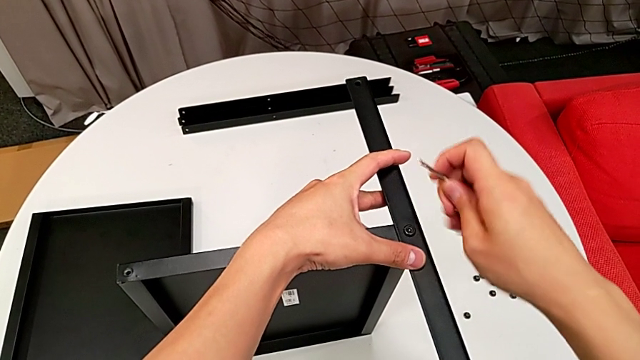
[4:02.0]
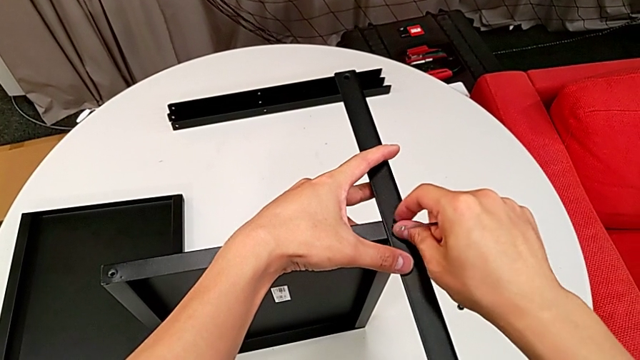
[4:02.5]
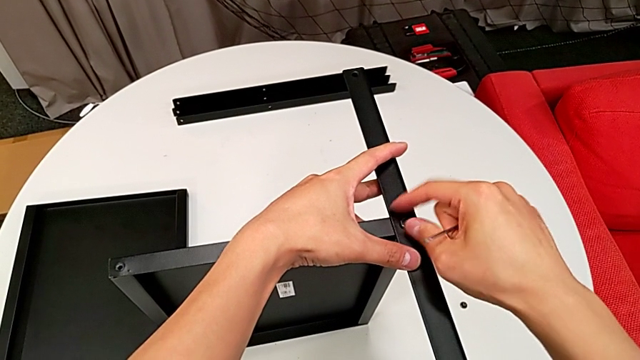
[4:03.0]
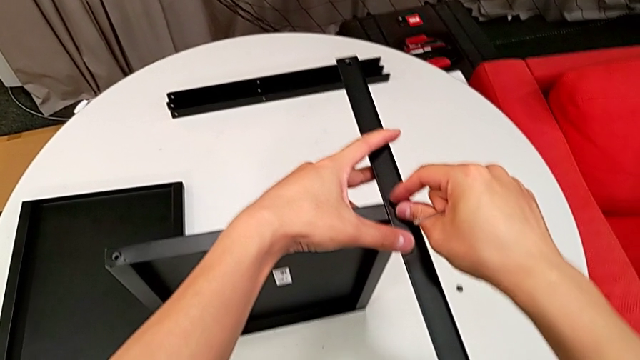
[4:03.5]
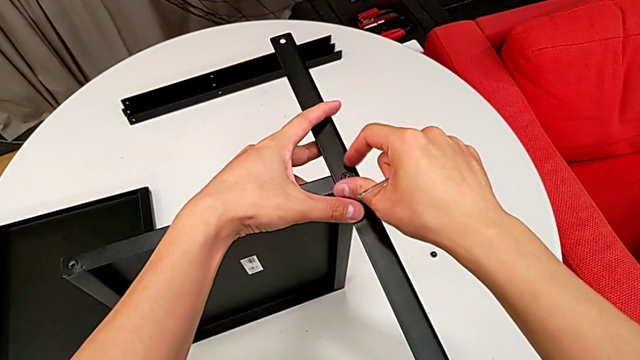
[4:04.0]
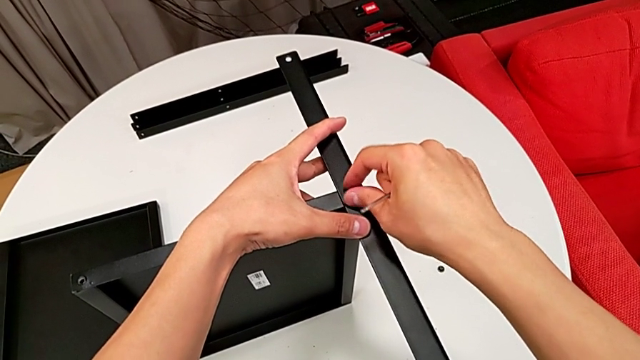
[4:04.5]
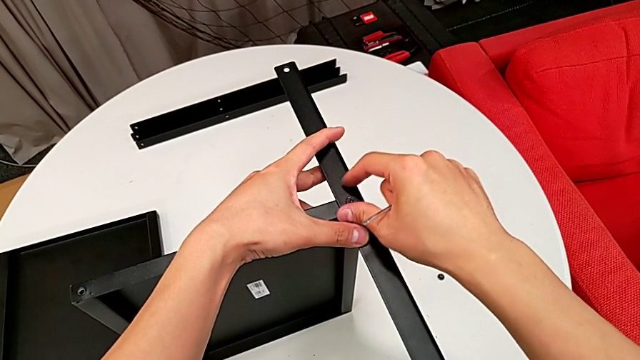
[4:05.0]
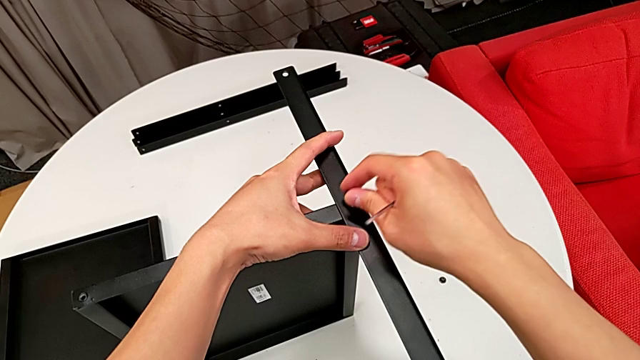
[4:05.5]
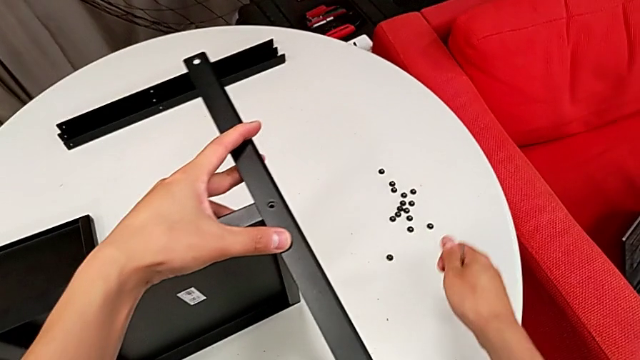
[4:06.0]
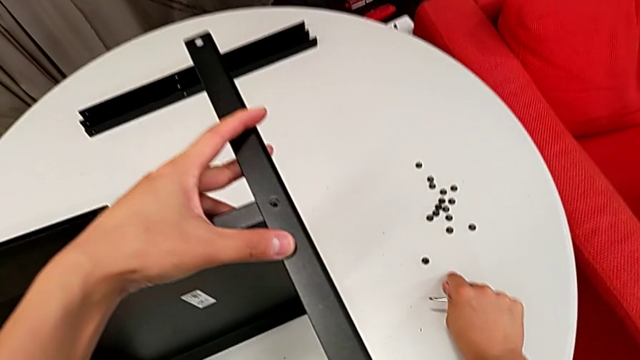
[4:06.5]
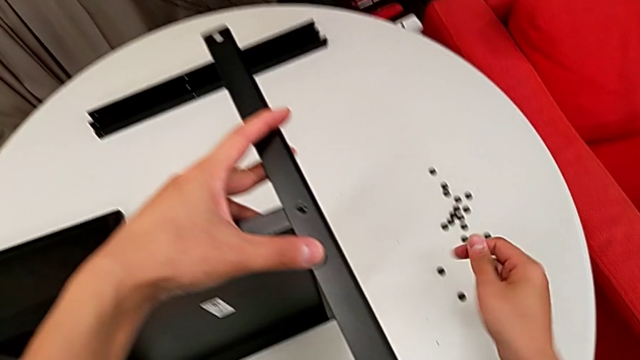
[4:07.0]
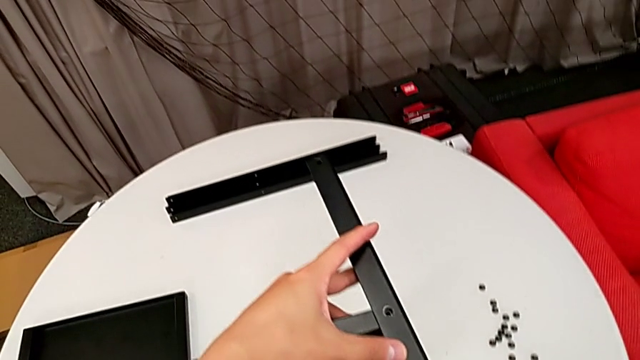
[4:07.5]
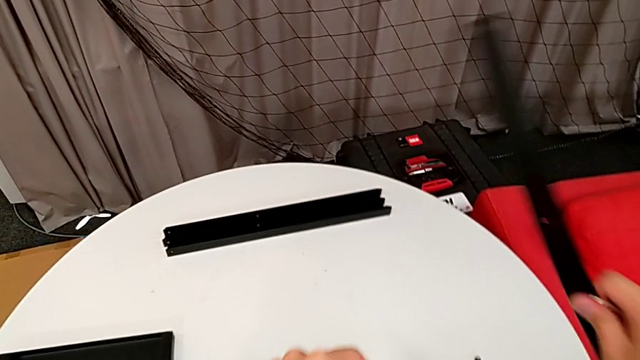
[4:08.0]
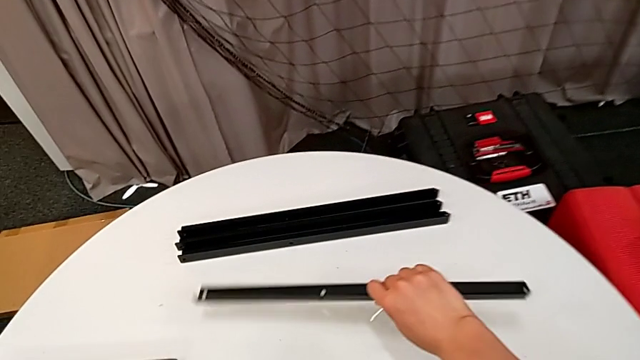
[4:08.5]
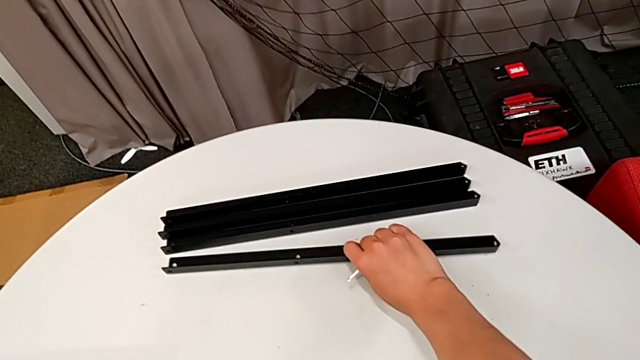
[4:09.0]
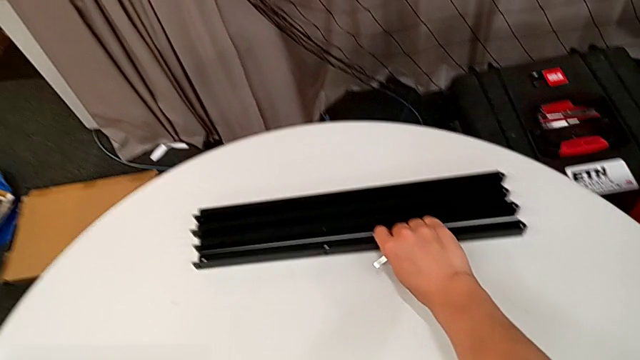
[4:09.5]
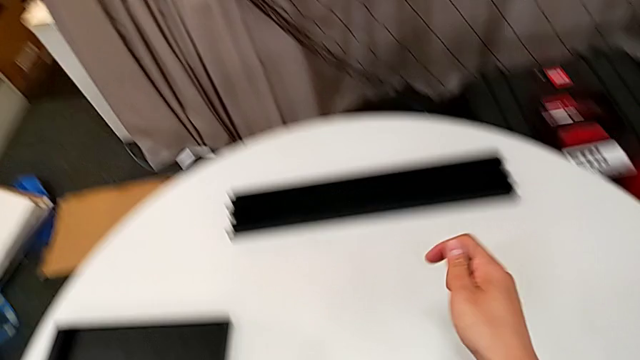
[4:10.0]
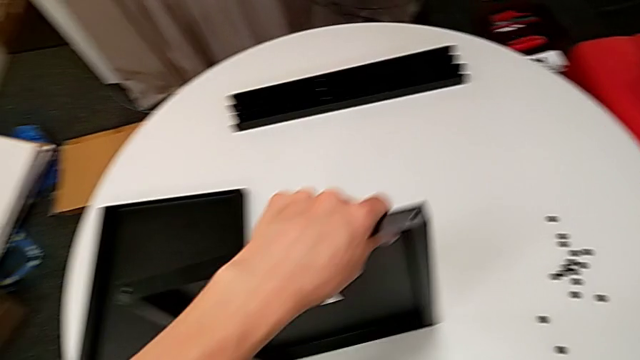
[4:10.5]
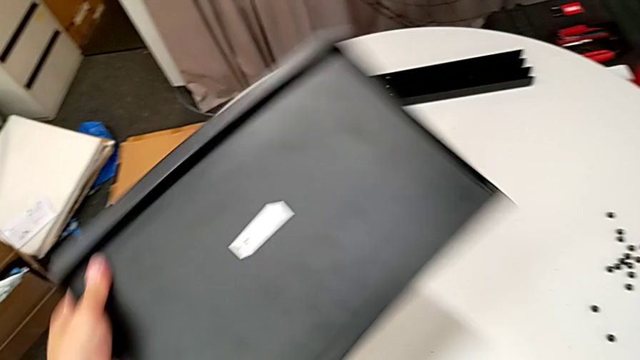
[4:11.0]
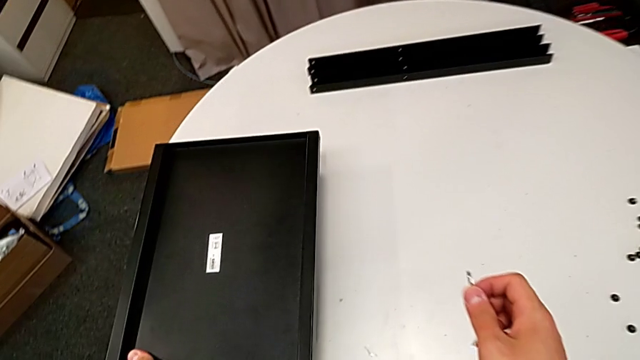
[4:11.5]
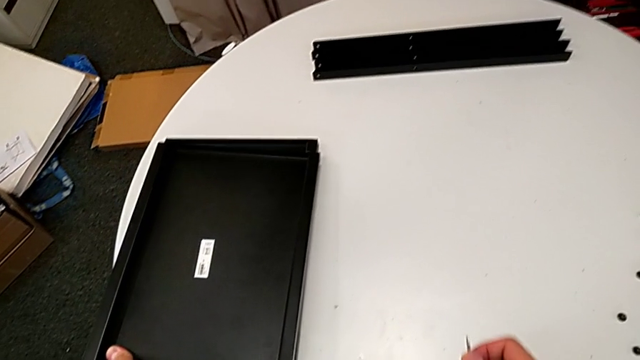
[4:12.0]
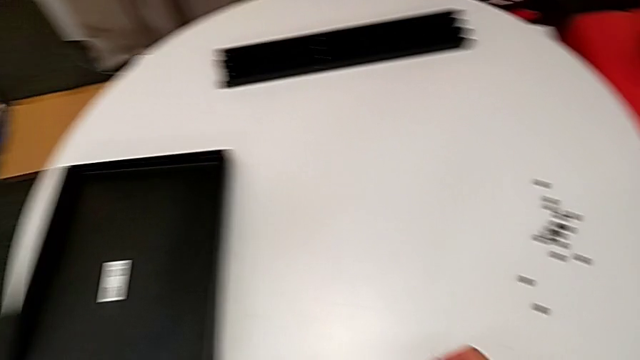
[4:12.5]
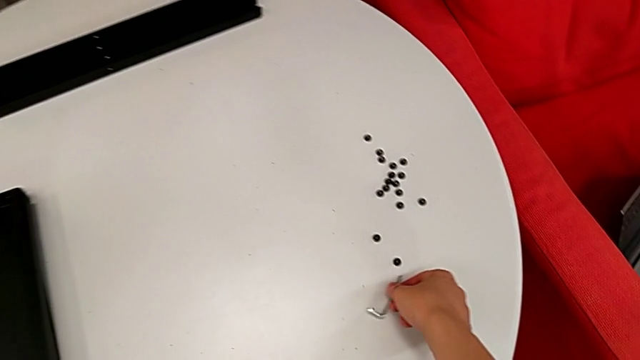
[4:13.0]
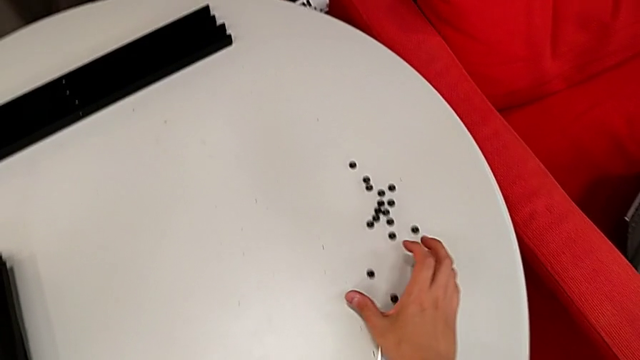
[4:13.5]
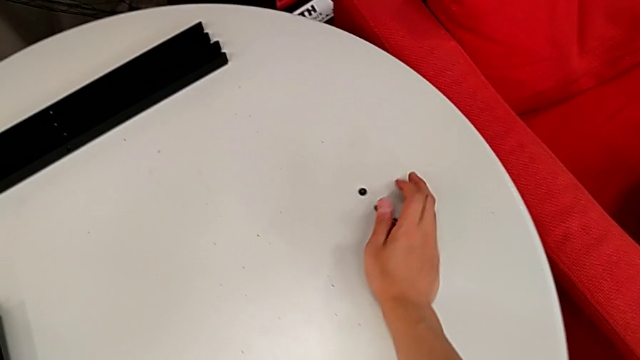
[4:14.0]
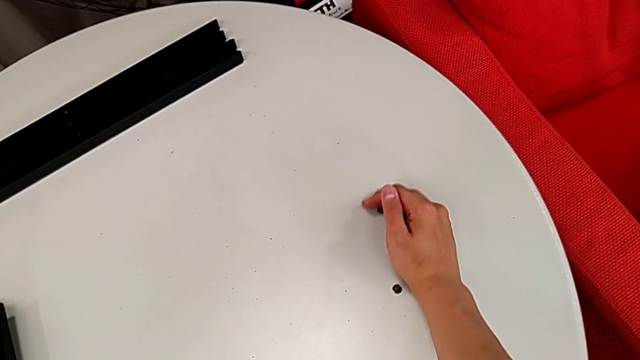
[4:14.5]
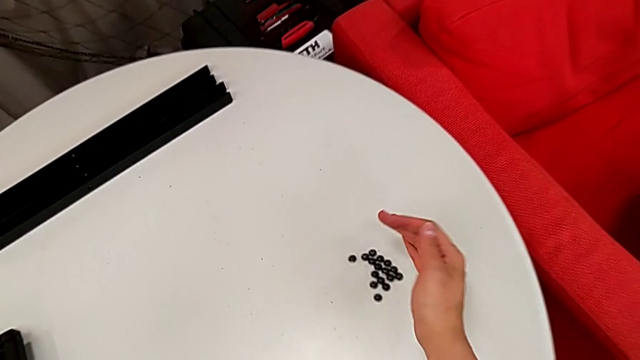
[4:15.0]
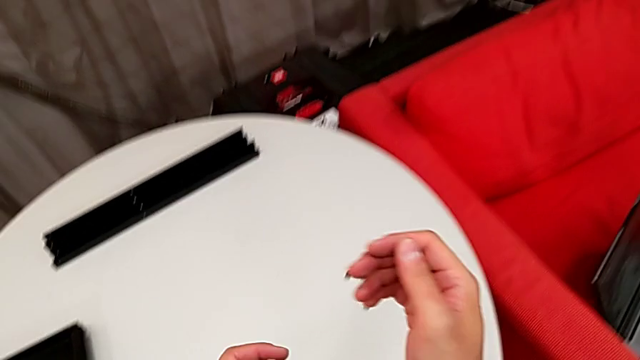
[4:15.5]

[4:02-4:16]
The camera wearer is disassembling the fourth leg of the table. They unscrew the hex socket head, disassemble the hex socket head, place the hex socket head, disassemble the fourth leg, place the fourth leg, disassemble the bottom tray, place the bottom tray, place the Allen wrench and slide the hex socket head.
